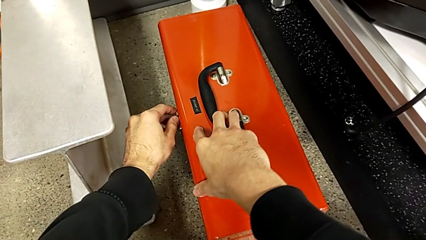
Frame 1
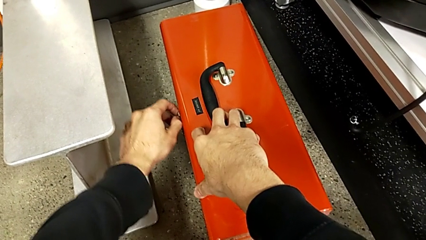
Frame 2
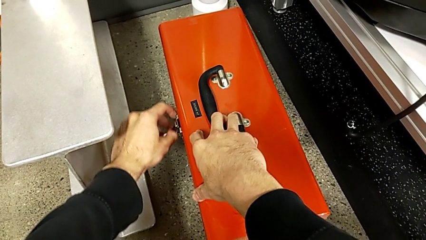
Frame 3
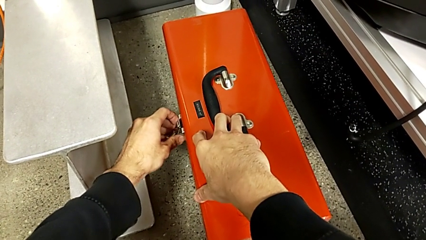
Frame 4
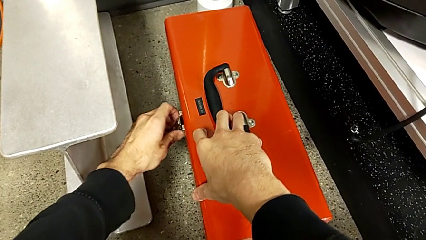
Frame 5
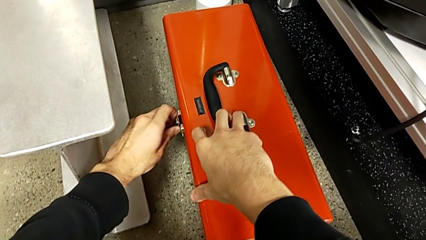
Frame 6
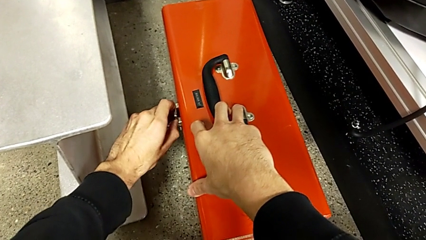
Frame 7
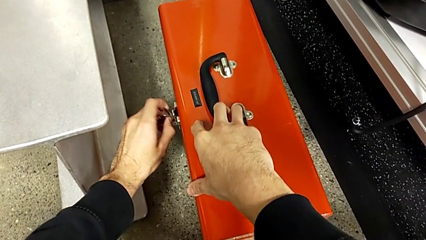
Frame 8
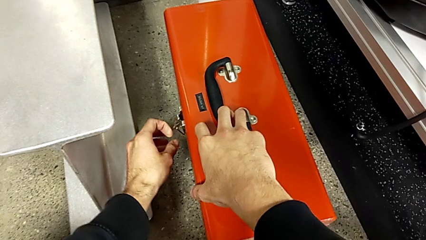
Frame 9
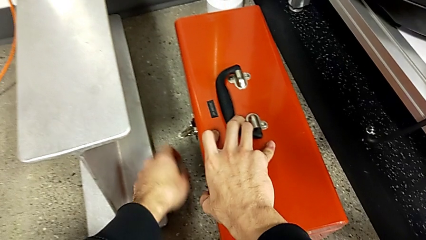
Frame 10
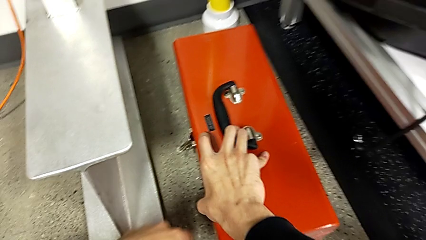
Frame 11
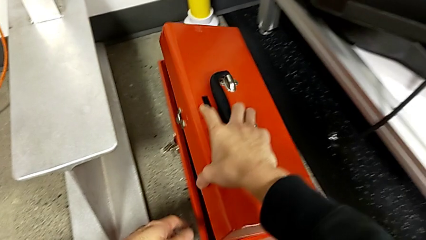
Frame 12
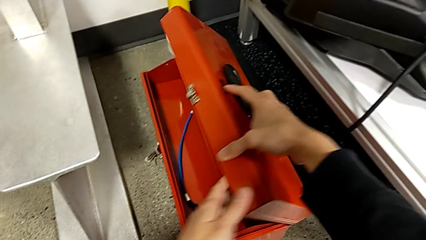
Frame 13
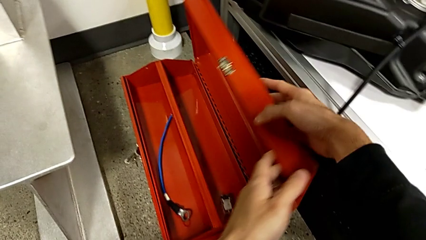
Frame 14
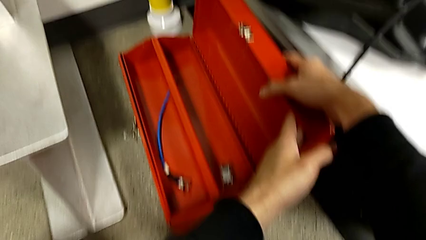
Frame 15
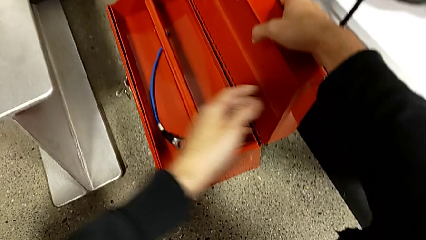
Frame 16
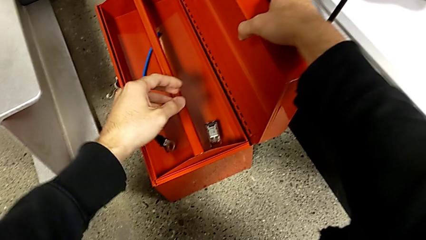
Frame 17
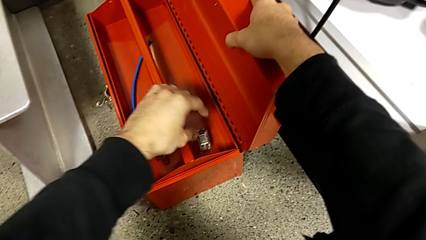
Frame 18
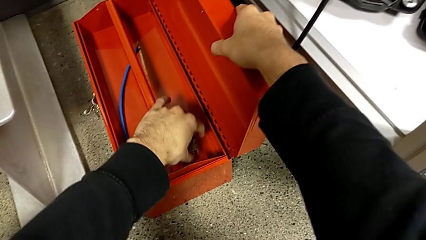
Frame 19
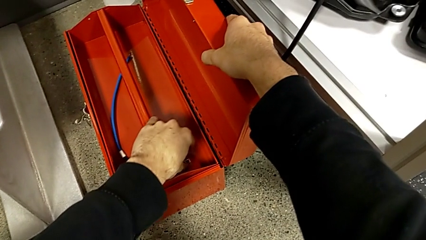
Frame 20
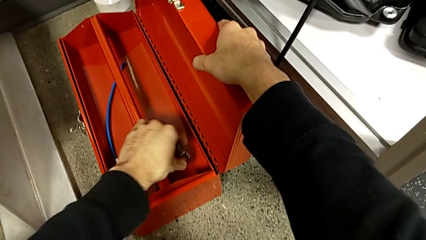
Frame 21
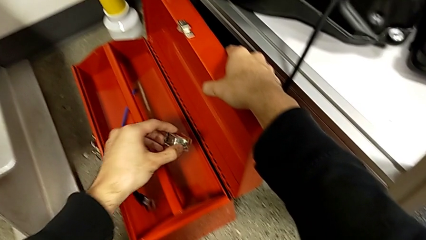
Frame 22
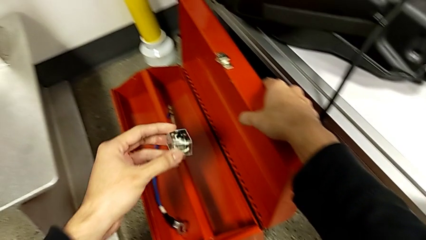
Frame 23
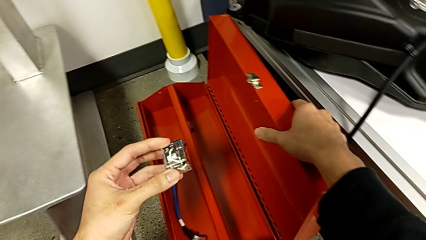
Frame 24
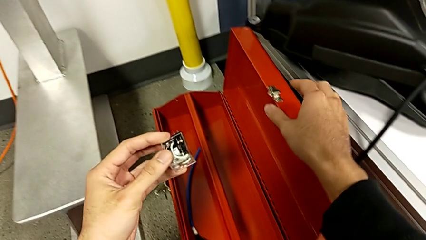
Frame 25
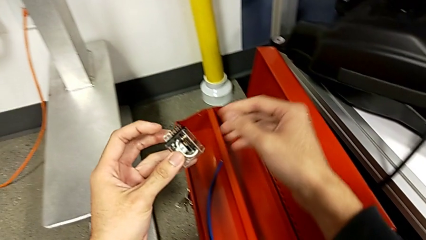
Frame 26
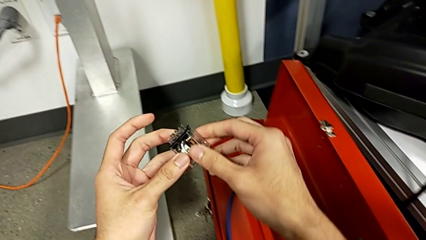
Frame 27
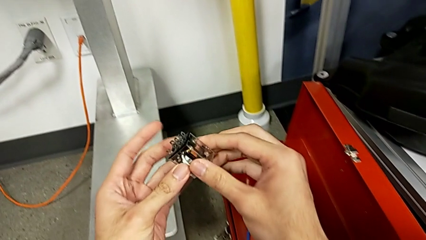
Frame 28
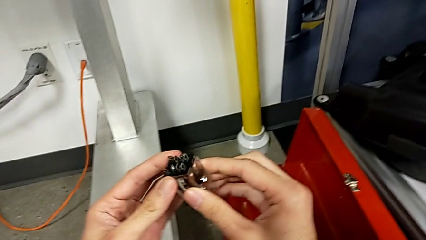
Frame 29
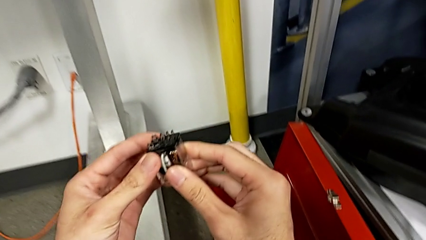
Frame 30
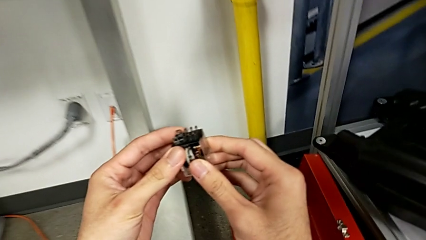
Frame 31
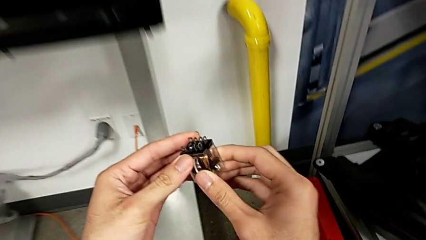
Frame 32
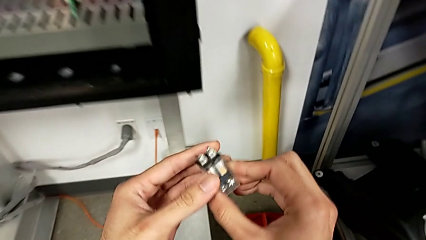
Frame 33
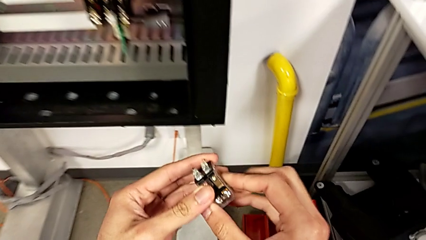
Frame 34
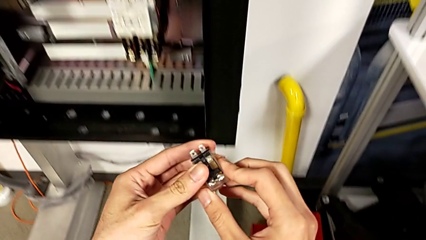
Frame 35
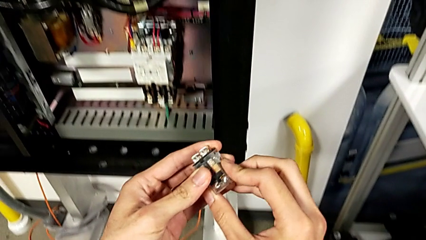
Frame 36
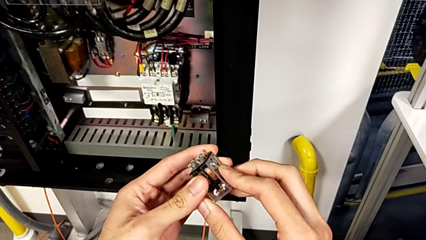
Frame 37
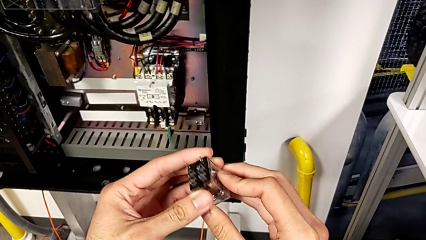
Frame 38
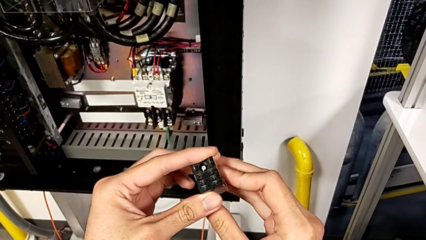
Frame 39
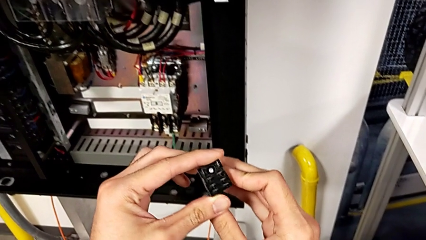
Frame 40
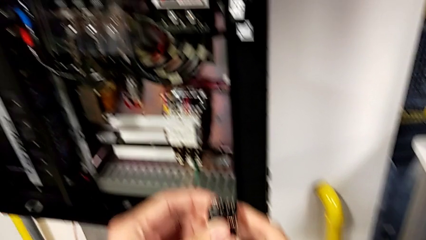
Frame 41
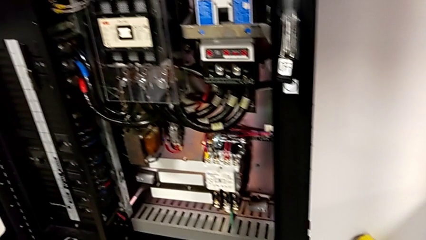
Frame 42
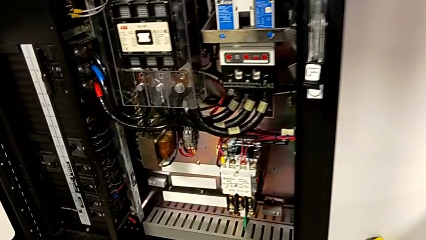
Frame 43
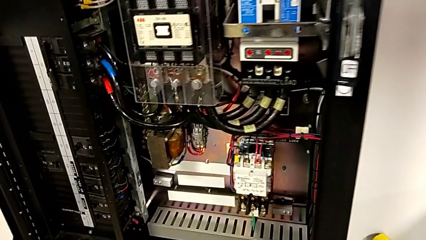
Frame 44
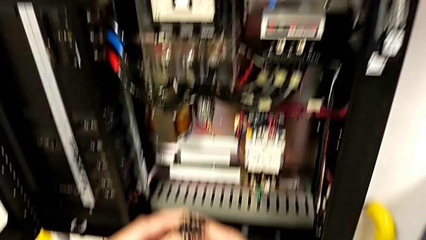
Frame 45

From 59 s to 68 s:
The camera wearer is opening the red box and taking the circuit breaker. They unlock the toolbox, open it, grab the circuit breaker and inspect it.

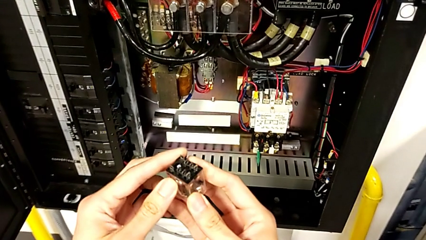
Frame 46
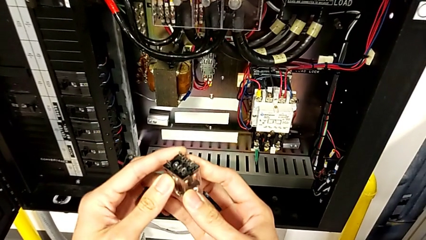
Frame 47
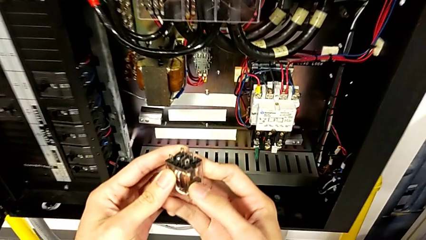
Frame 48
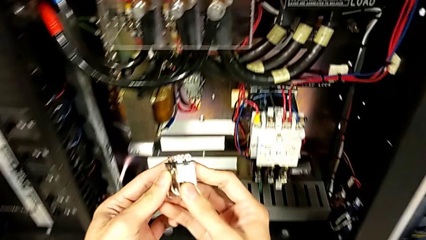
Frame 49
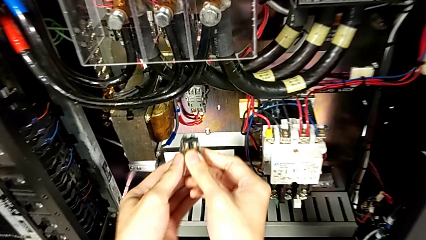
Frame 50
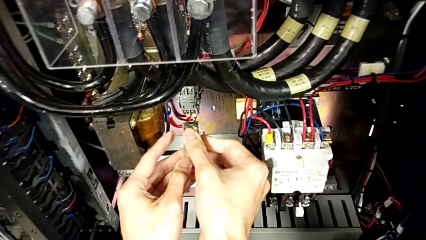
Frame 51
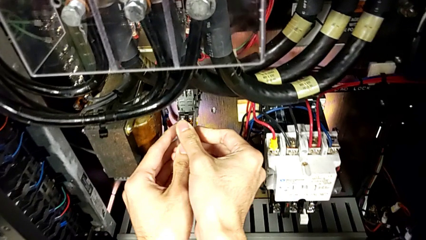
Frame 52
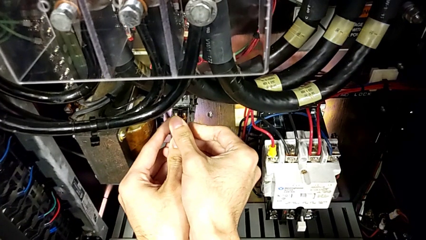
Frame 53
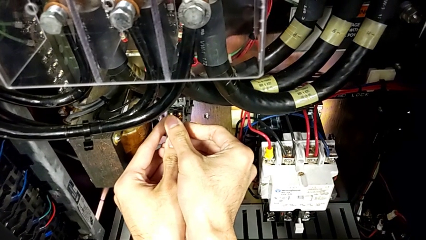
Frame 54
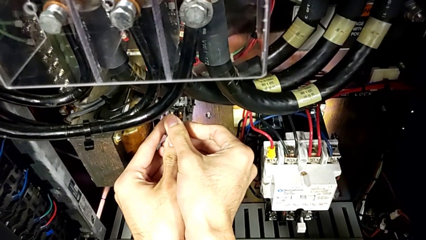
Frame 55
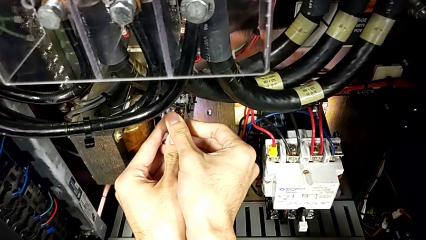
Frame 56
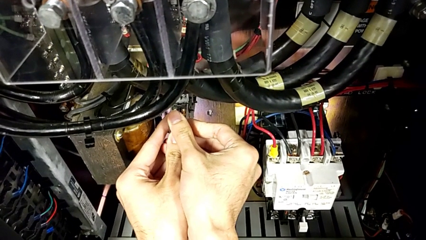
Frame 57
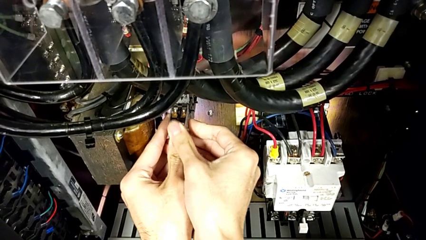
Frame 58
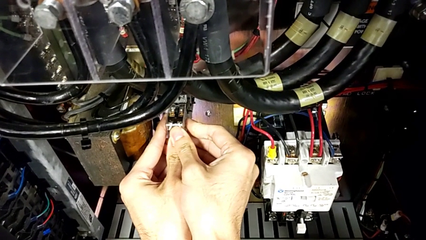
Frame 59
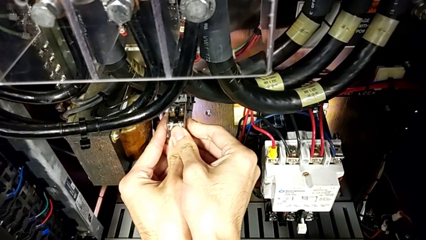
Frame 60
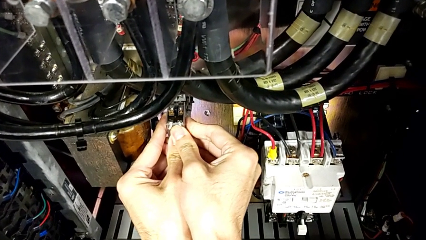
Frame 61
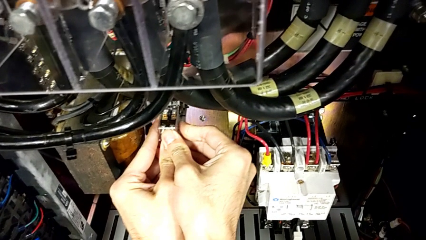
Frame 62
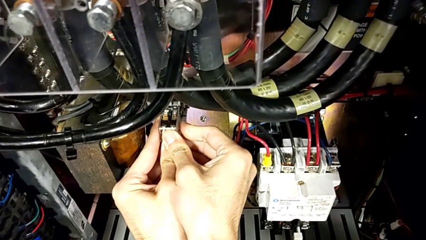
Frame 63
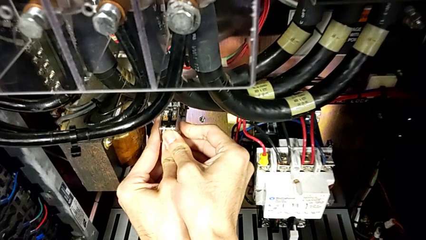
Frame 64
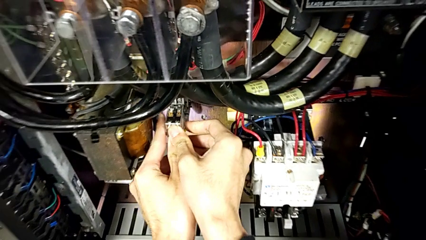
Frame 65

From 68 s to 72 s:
The camera wearer assembles the circuit breaker in the right place. They align the circuit breaker and assemble it.

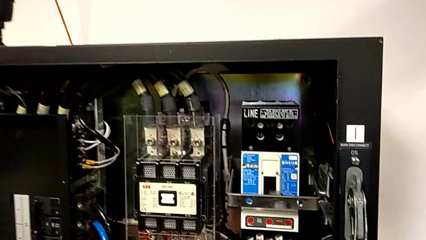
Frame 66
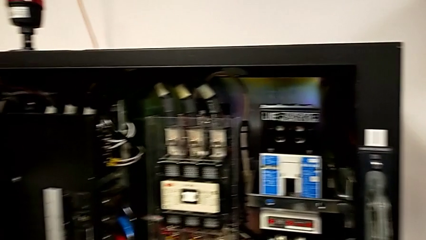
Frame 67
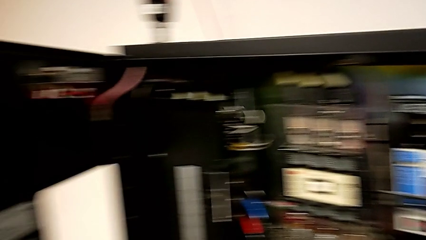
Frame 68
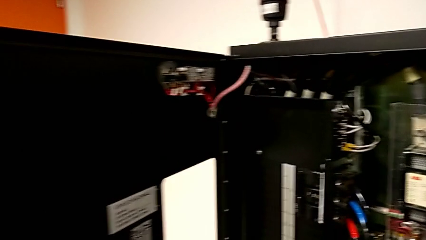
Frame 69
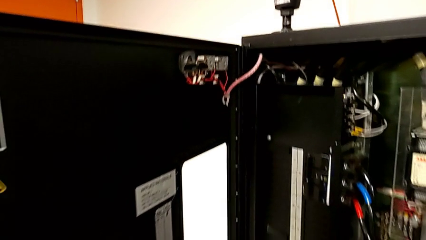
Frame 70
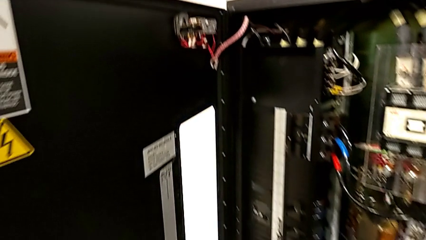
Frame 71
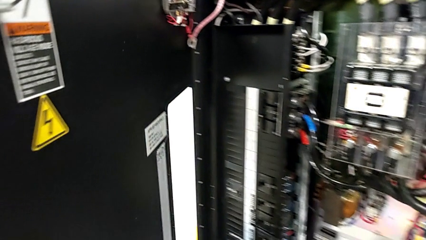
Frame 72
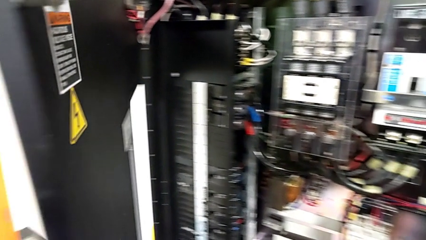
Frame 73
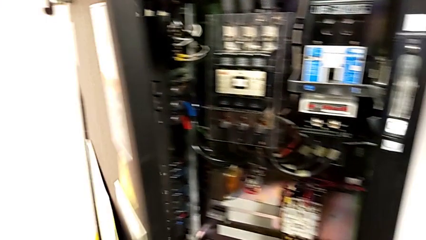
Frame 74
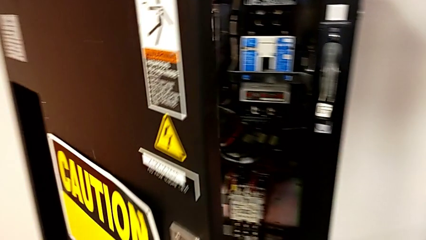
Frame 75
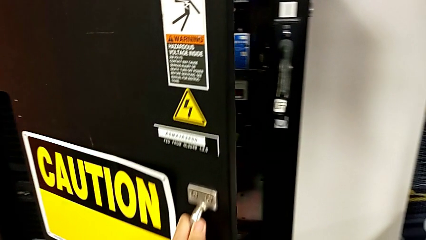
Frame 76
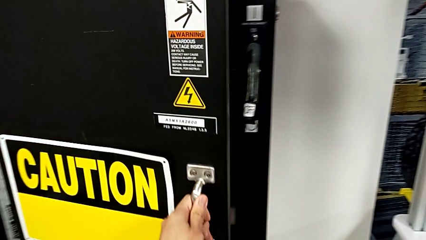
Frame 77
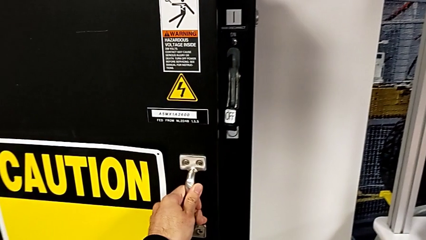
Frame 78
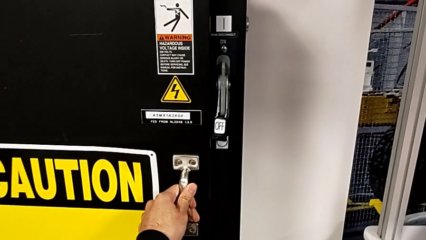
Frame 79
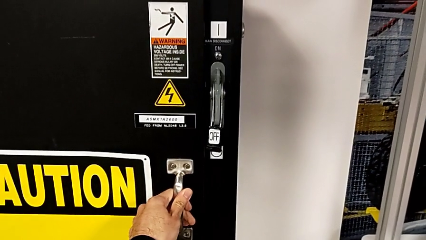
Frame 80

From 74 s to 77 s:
The camera wearer closes the front panel door. They close the front panel door.
